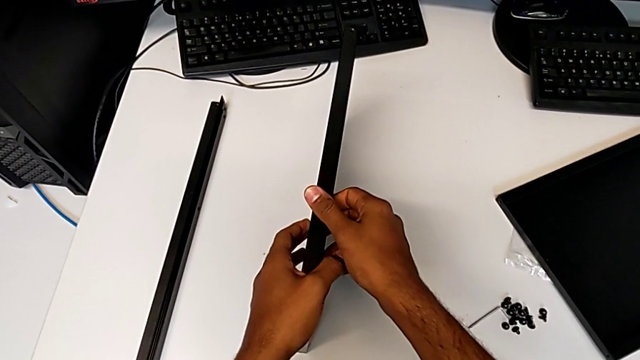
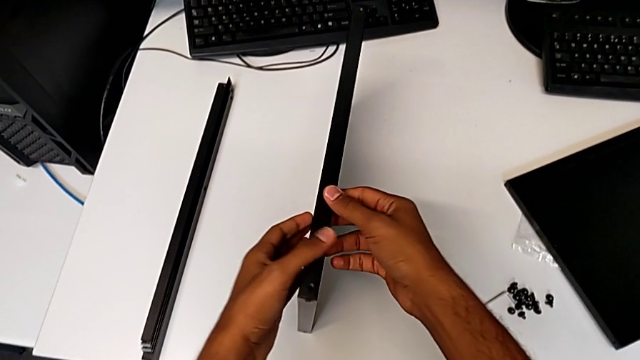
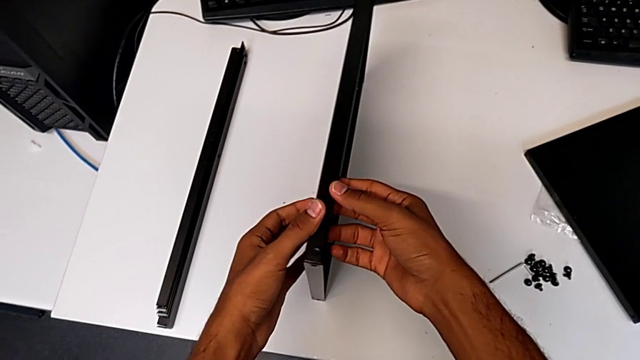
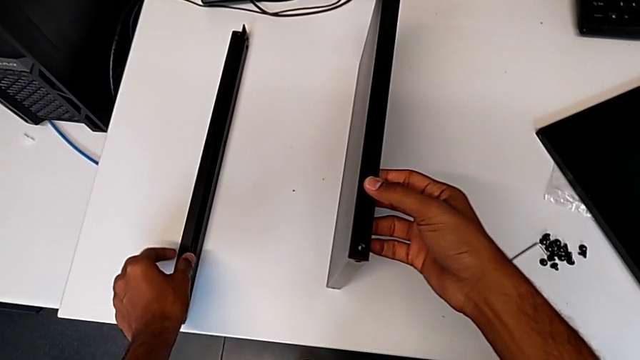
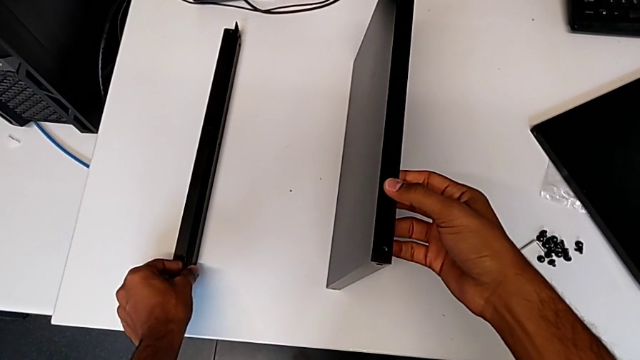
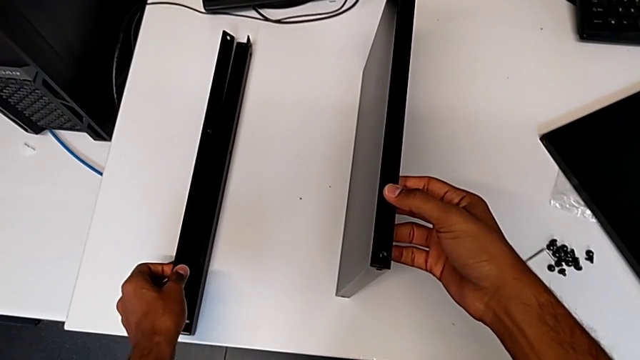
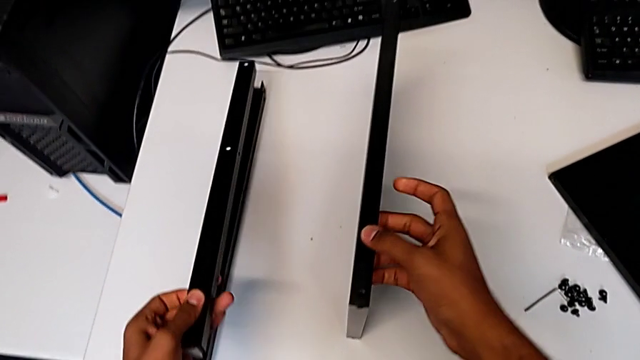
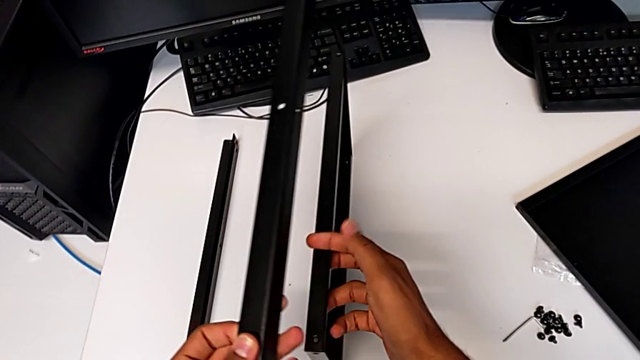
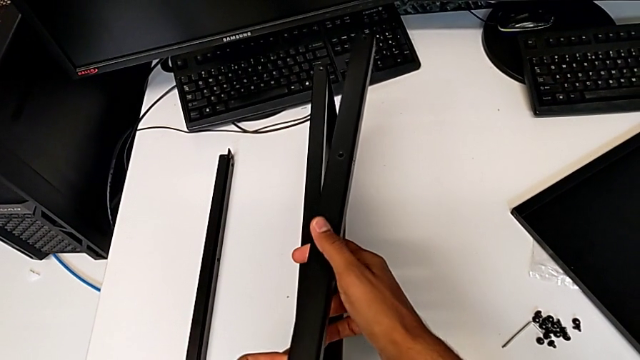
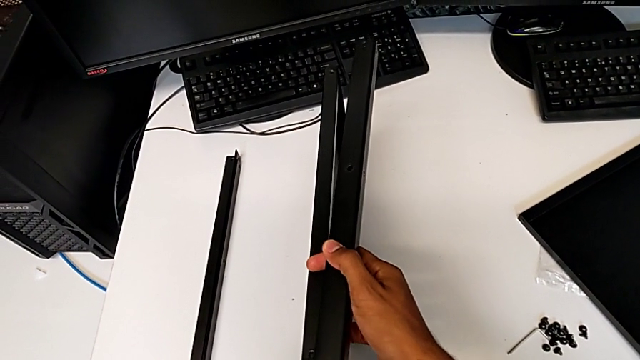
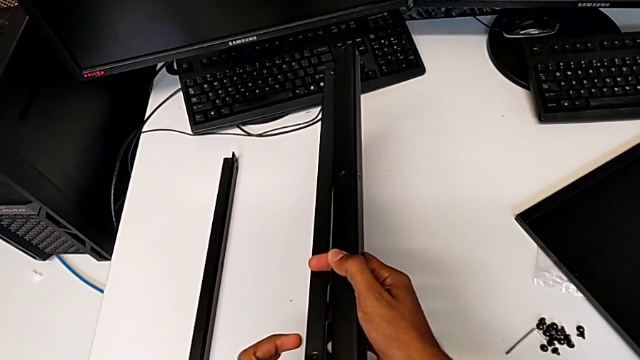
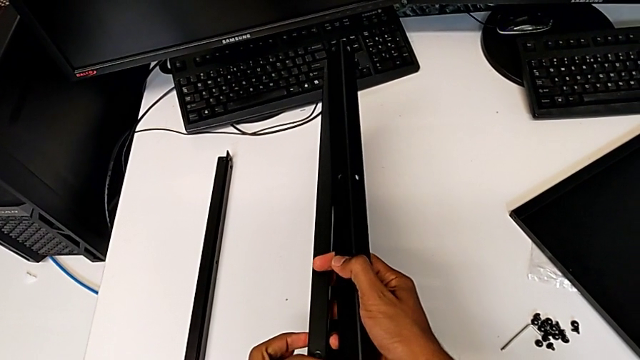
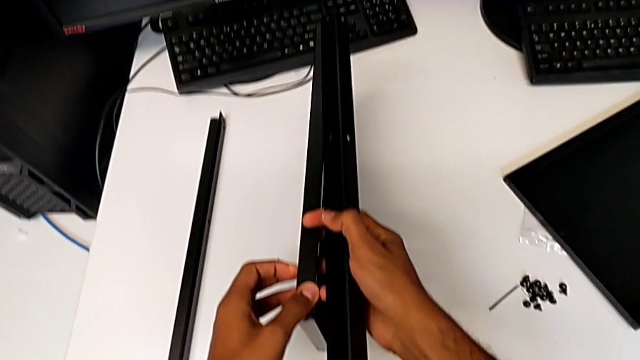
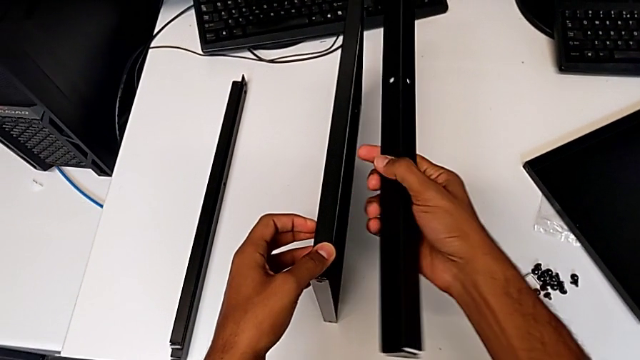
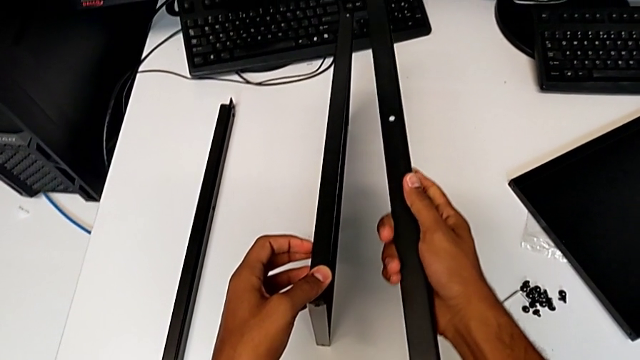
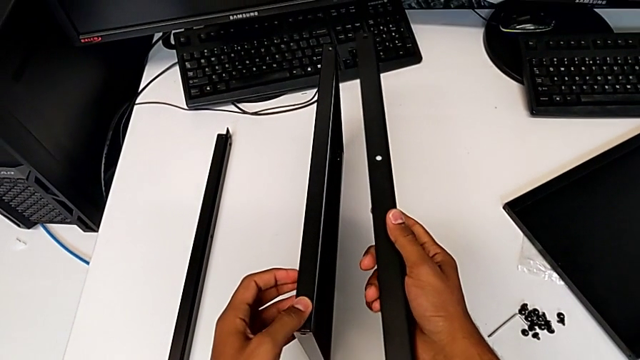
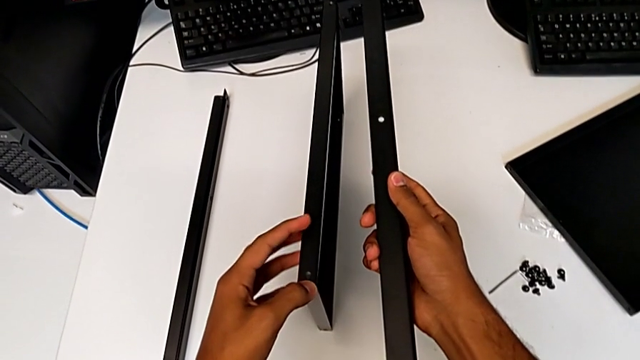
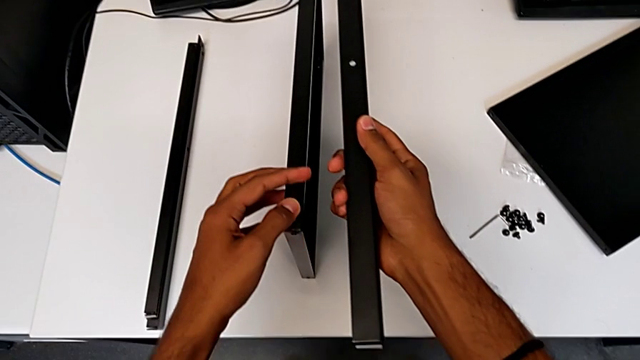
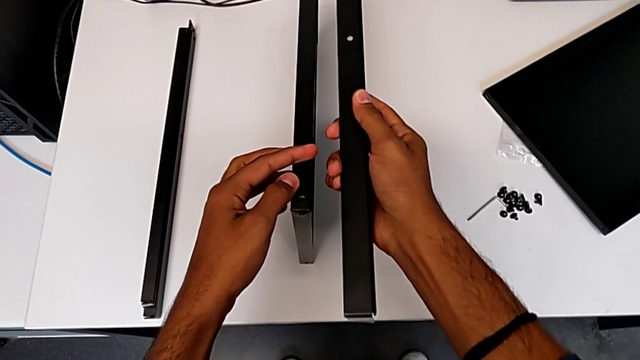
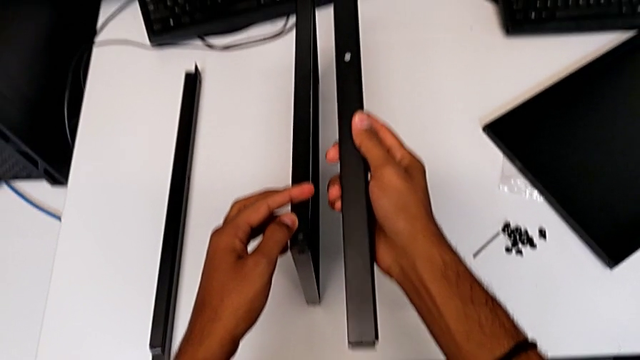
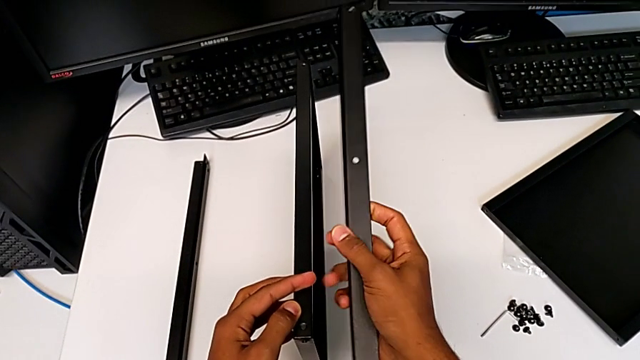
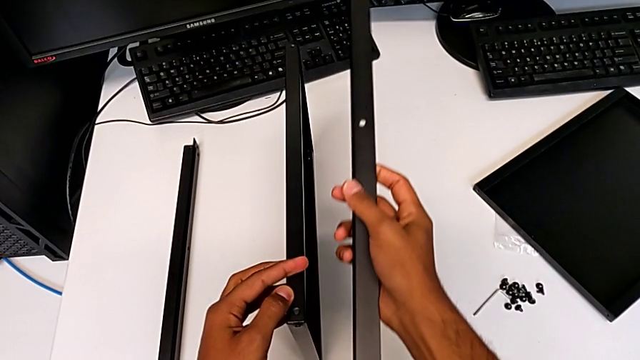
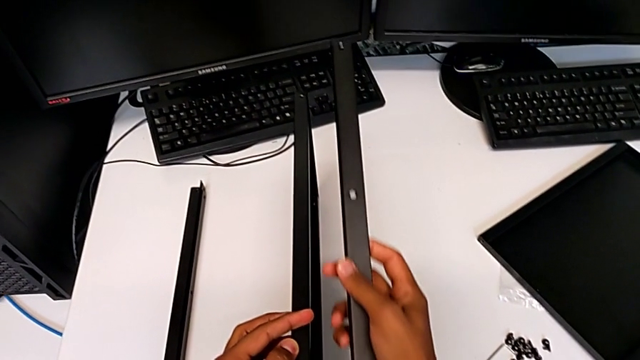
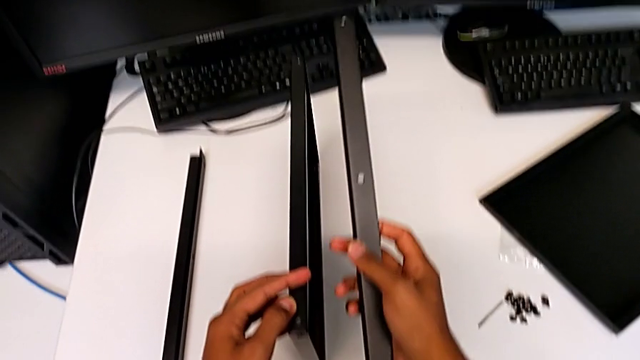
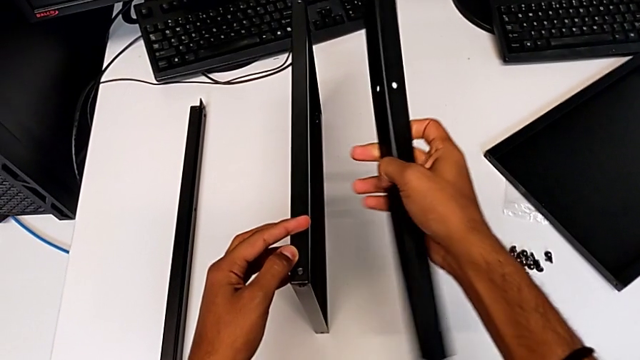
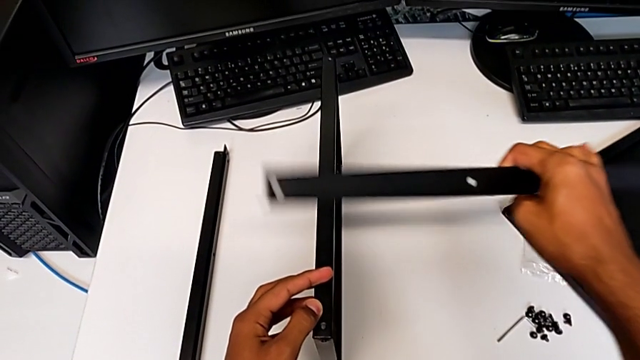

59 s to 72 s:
The camera wearer is inspecting the material for the assembly. They keep assembling the tray.

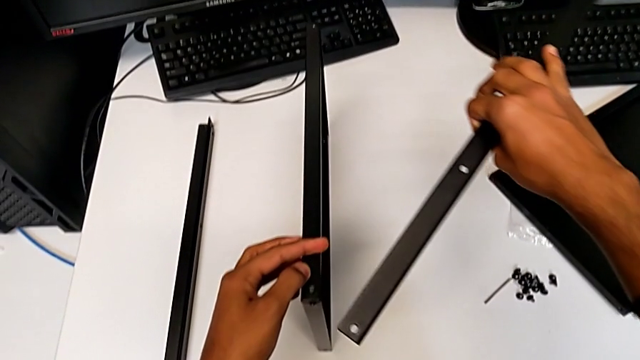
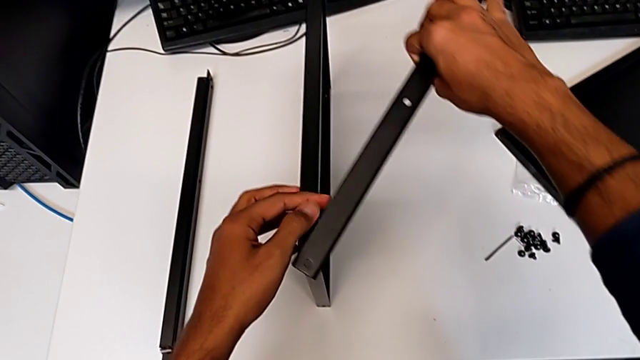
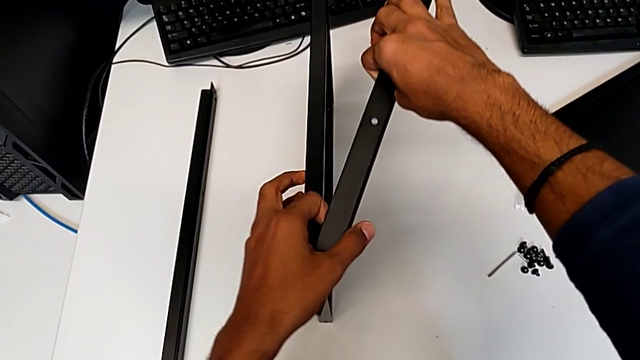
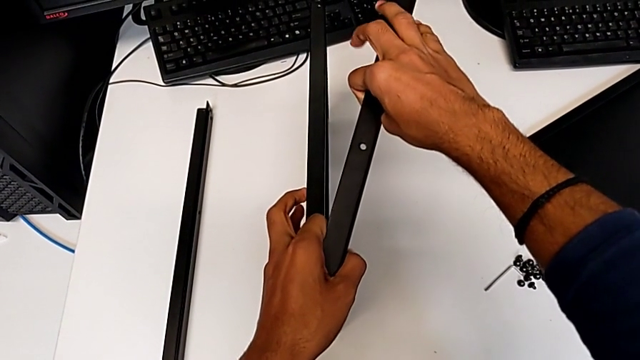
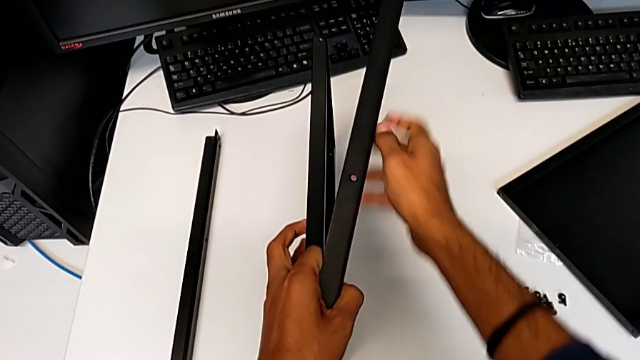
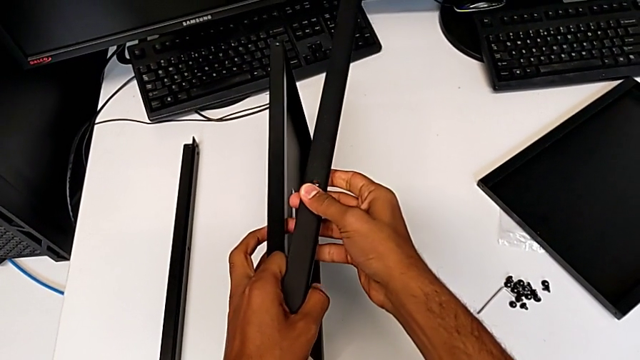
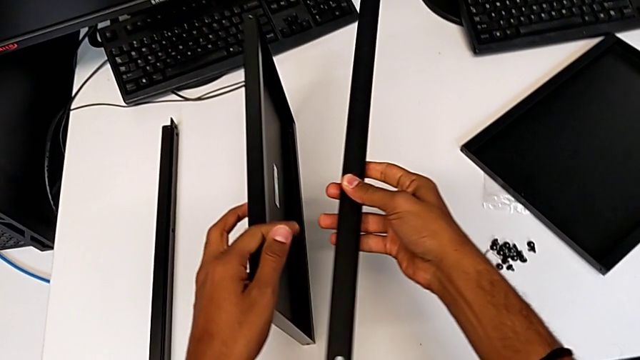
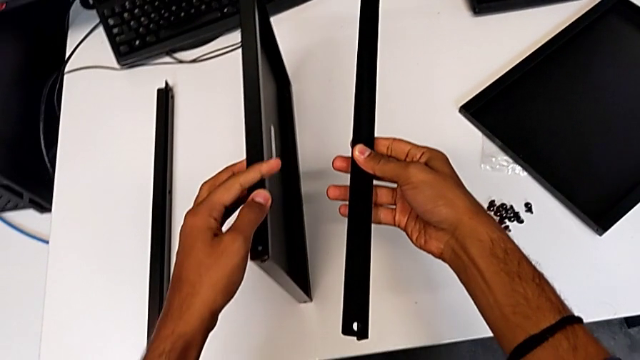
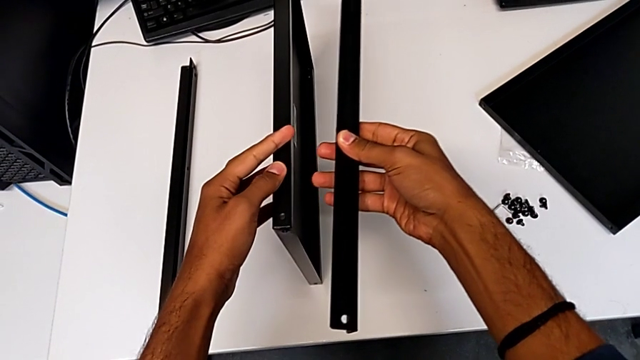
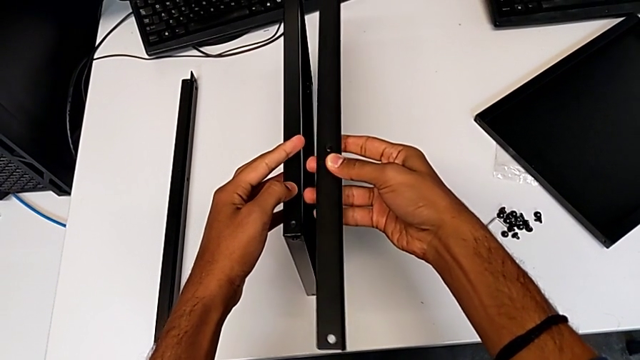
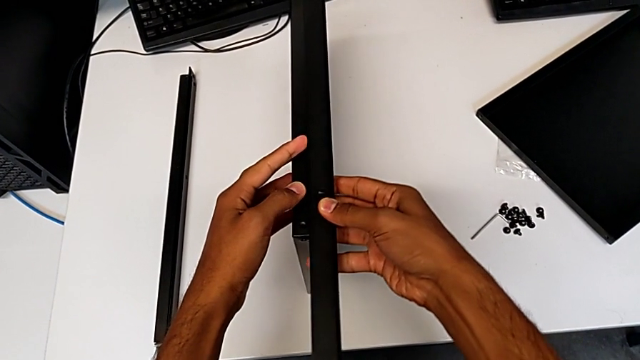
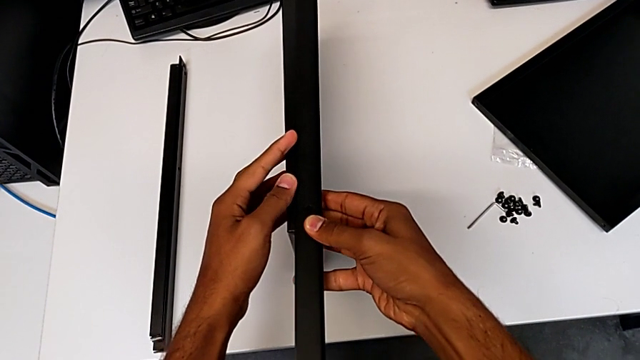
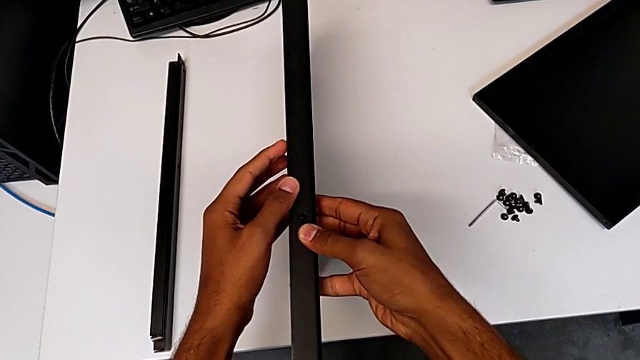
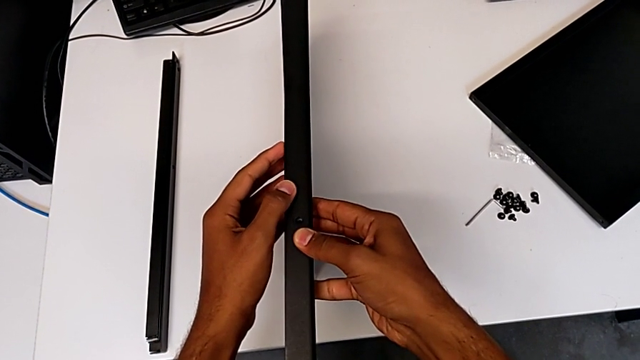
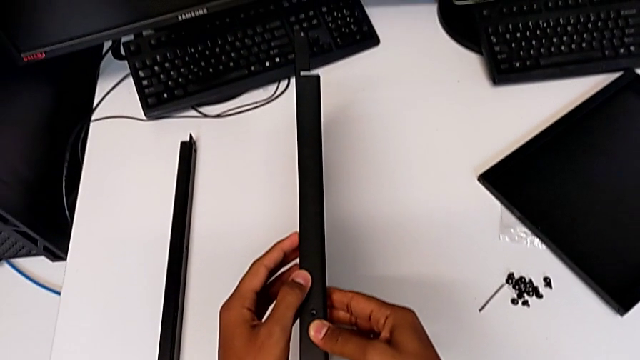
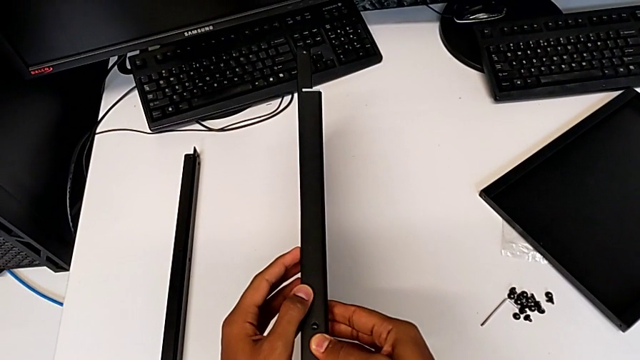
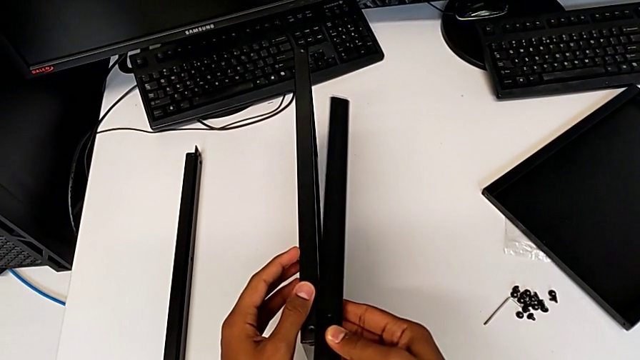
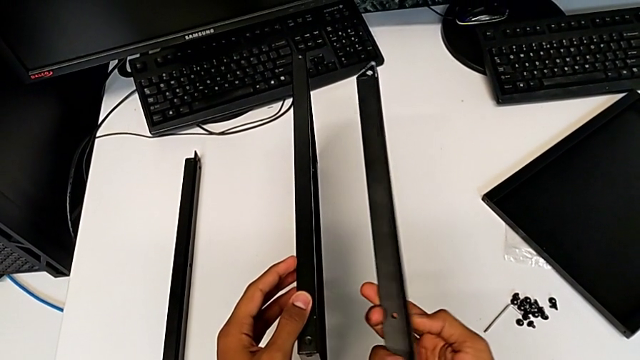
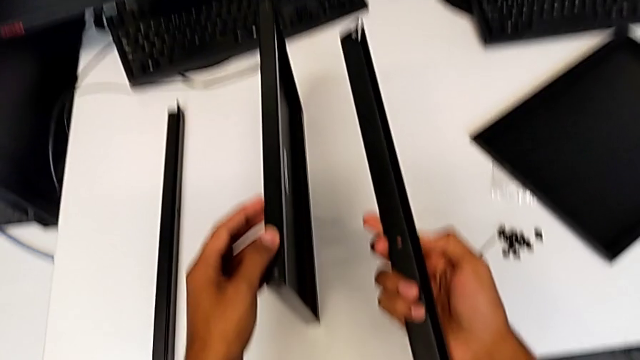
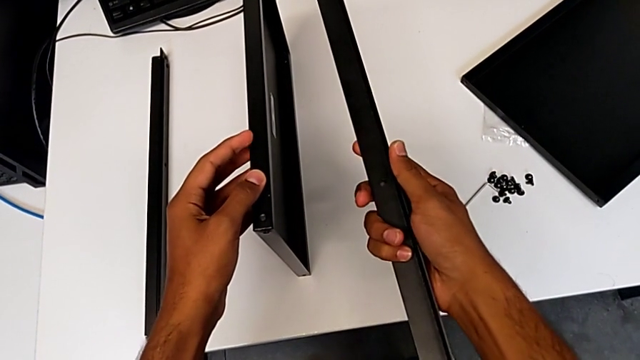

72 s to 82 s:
The camera wearer is placing the shelf and the first leg in conjunction. They begin to wrongly place the tray.
